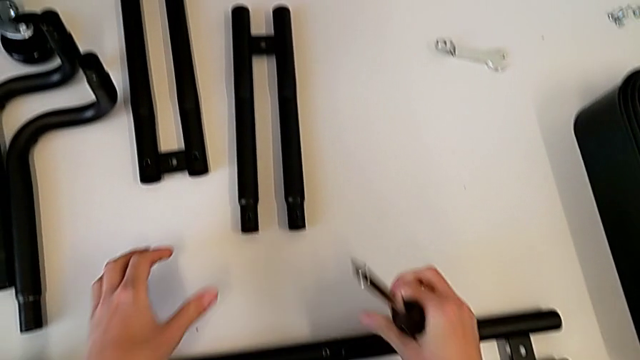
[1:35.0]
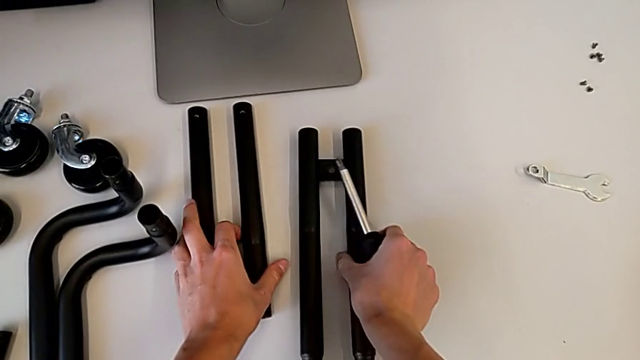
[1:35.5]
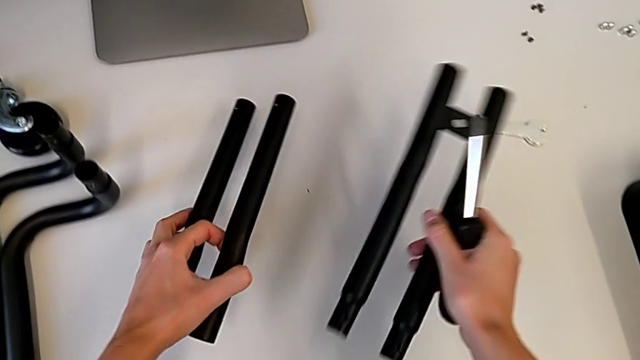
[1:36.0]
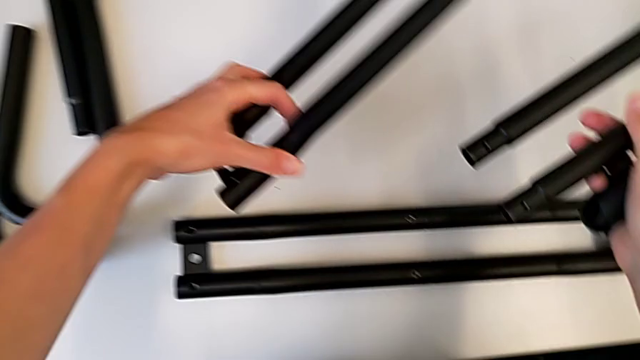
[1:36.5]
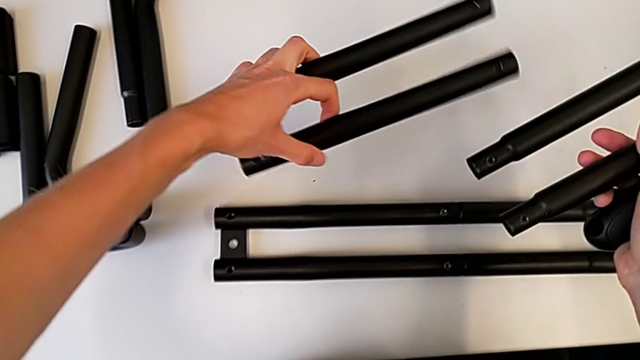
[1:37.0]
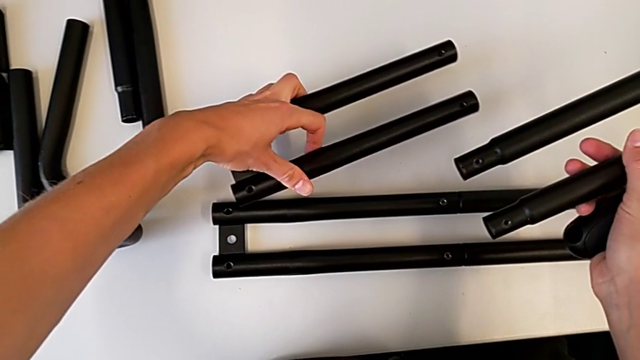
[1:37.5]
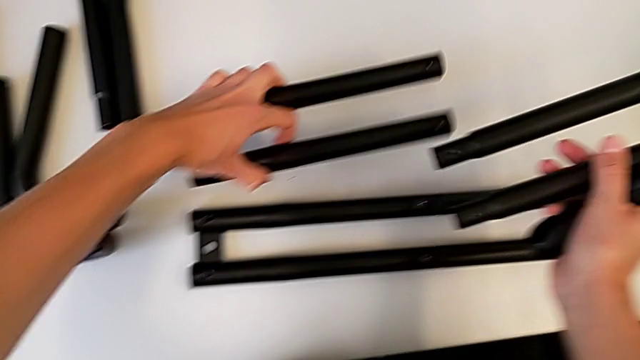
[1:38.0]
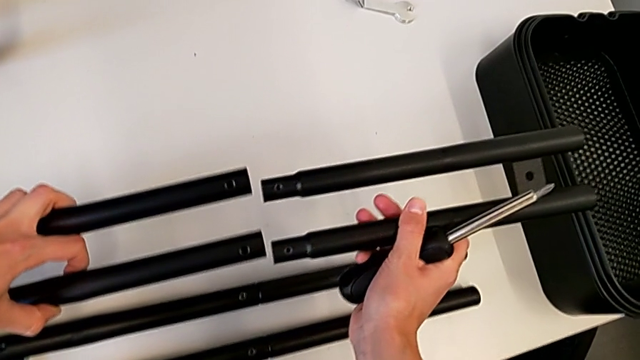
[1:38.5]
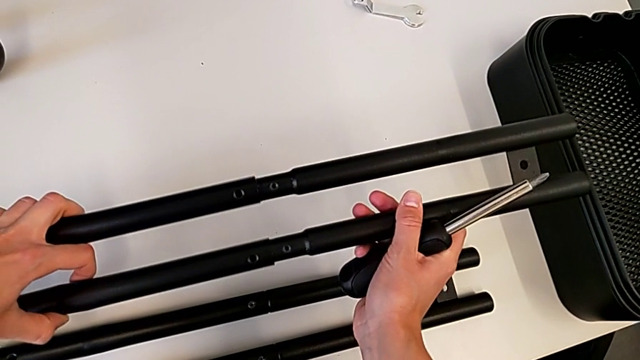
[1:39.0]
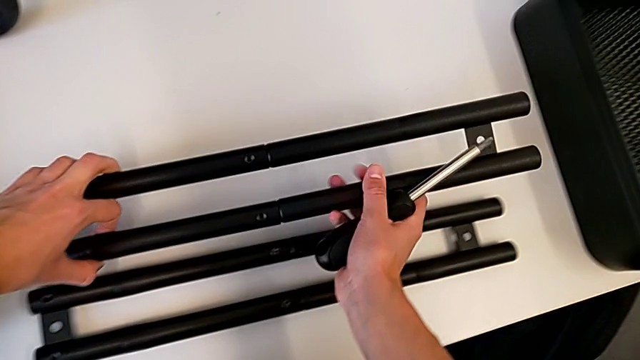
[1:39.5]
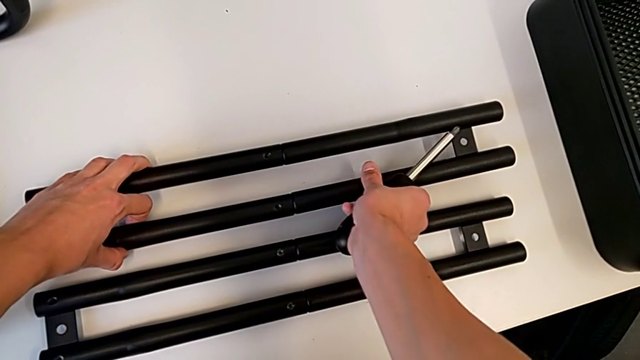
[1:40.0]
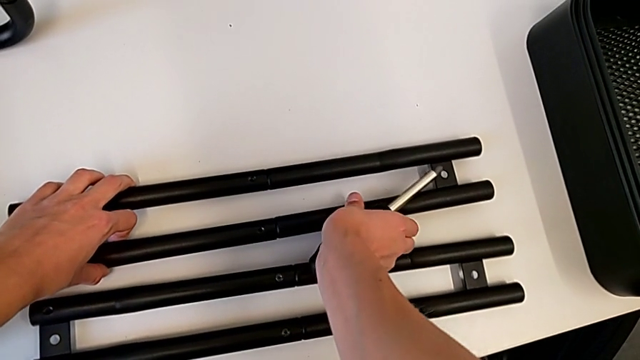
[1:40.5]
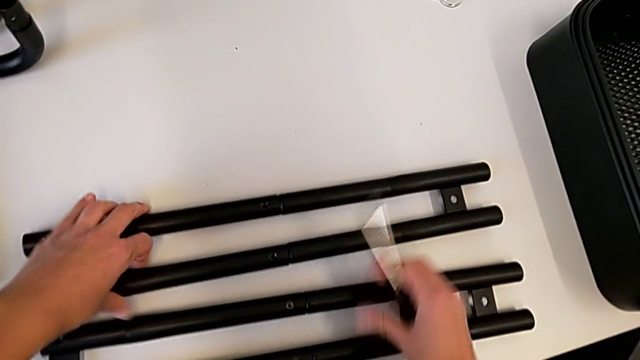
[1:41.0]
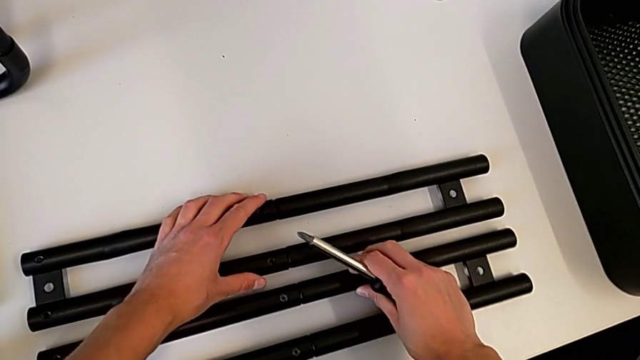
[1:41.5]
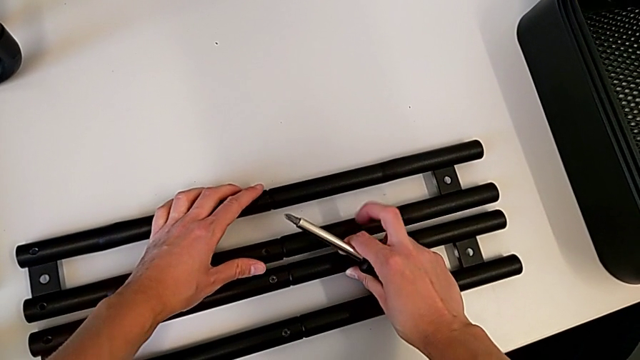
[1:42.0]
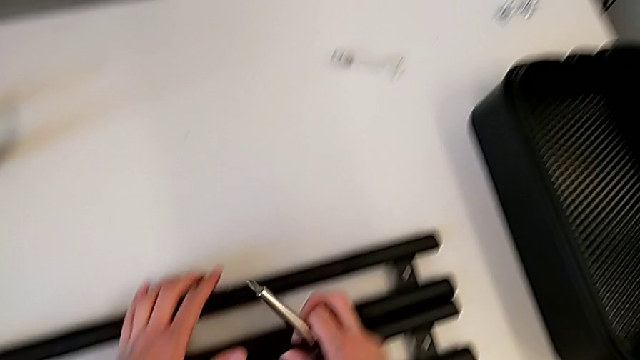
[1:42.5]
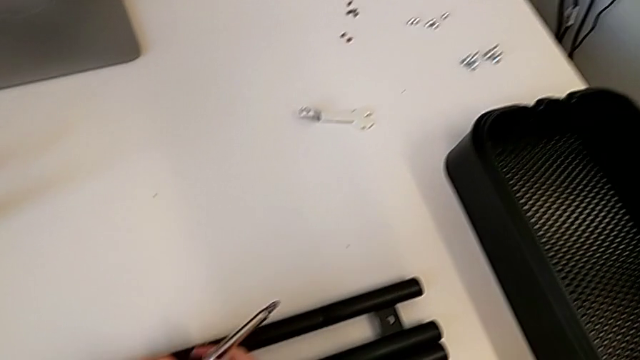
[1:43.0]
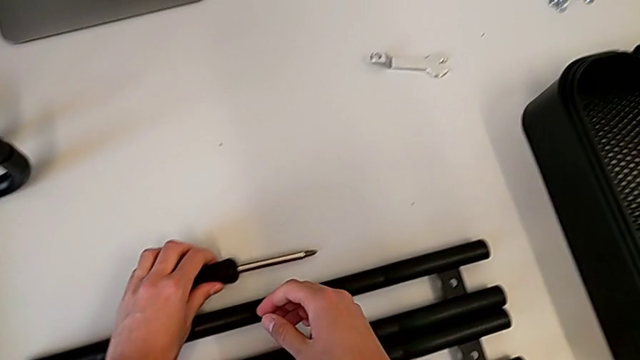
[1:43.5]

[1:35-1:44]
The camera wearer assembles the second bar leg. They grab the second leg, assemble it, place it and place the screwdriver.

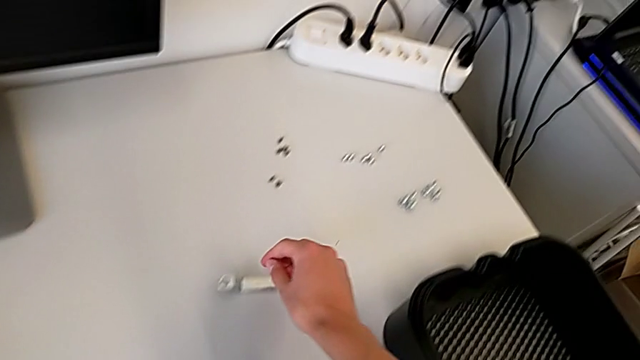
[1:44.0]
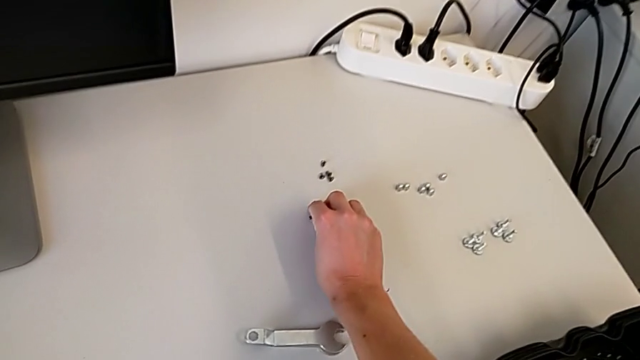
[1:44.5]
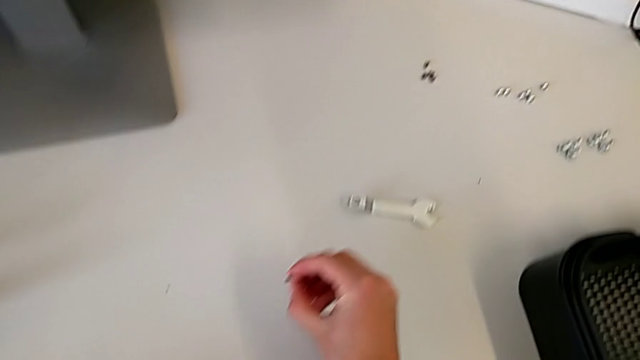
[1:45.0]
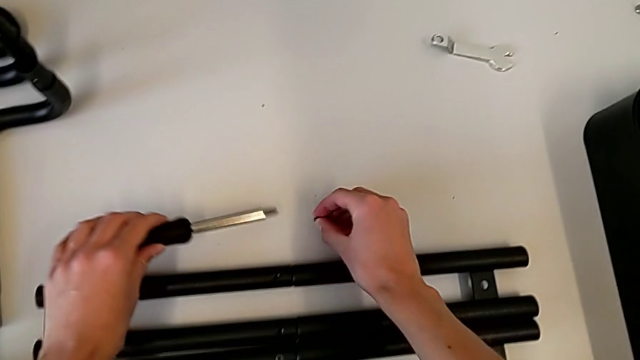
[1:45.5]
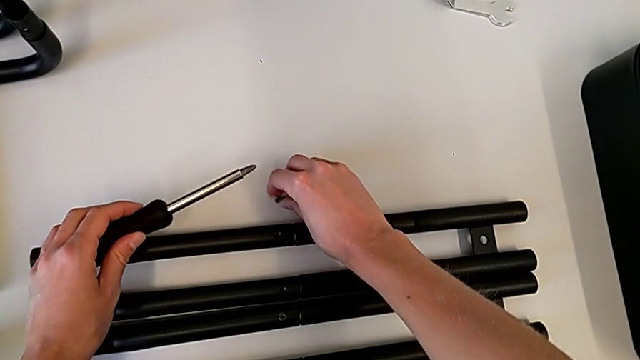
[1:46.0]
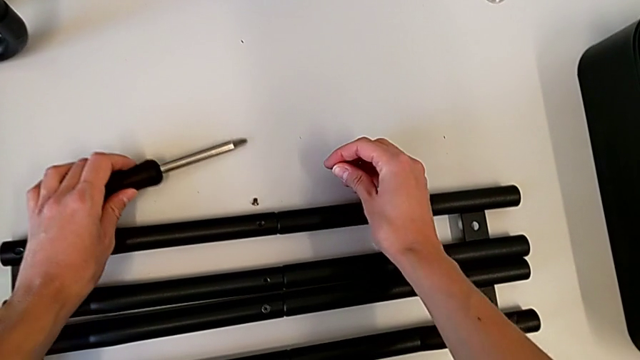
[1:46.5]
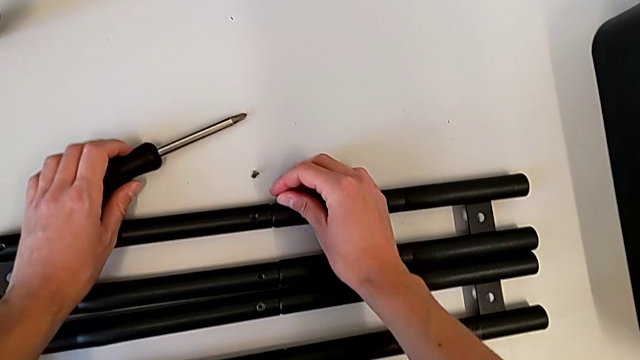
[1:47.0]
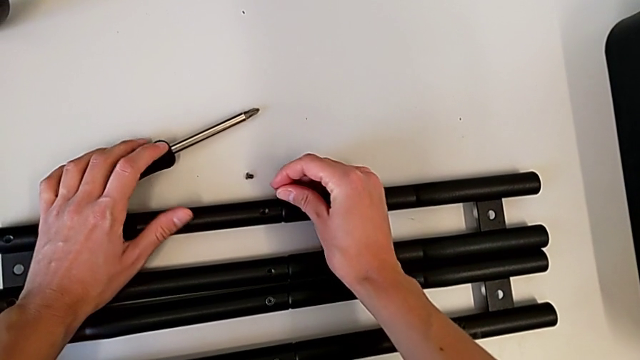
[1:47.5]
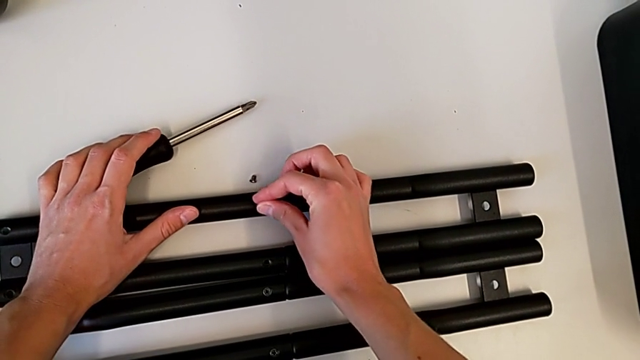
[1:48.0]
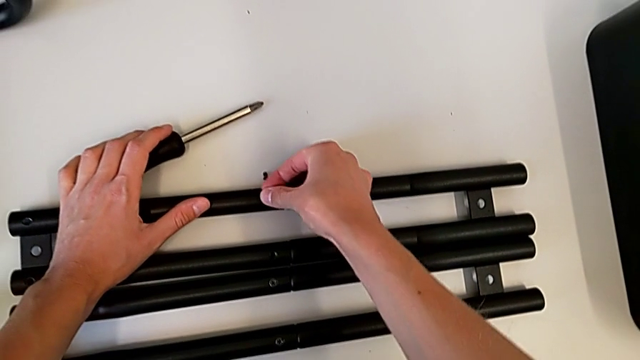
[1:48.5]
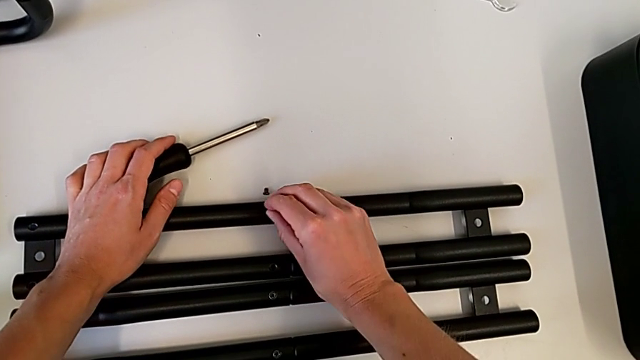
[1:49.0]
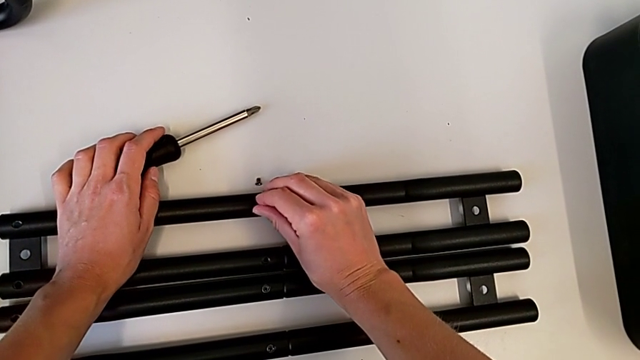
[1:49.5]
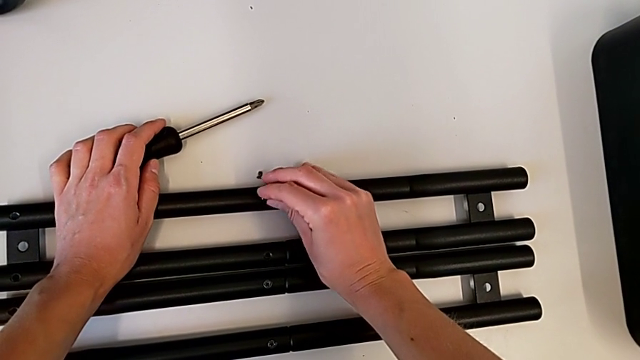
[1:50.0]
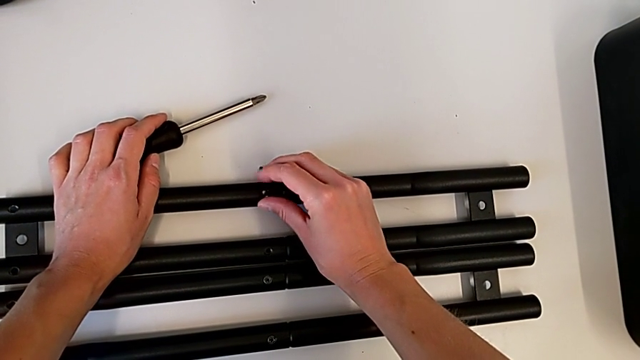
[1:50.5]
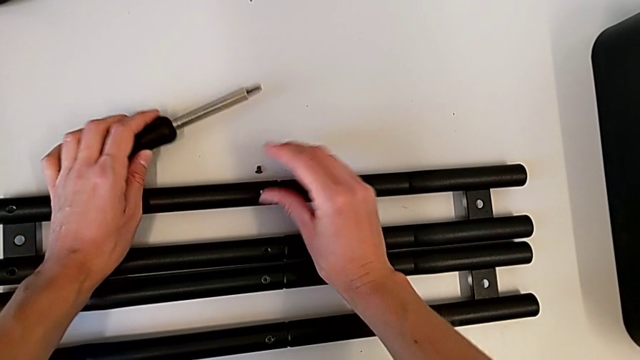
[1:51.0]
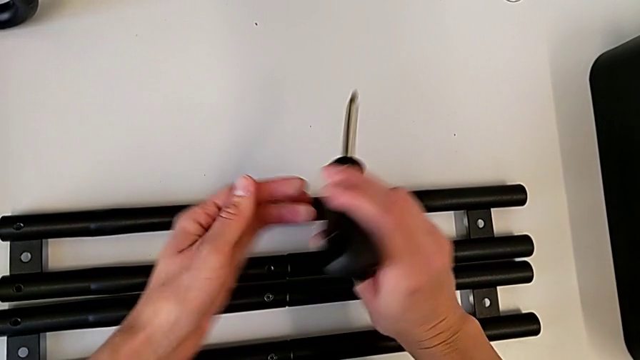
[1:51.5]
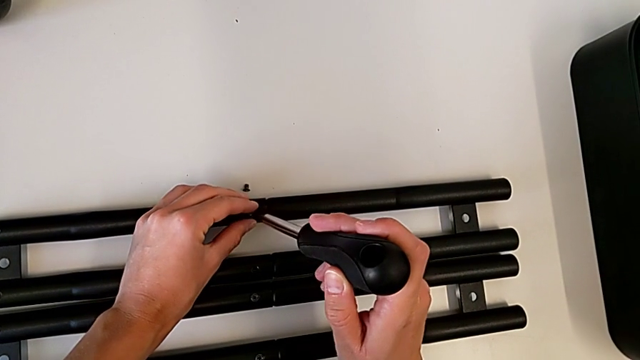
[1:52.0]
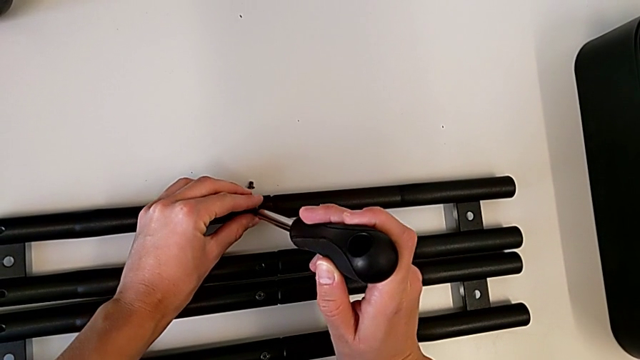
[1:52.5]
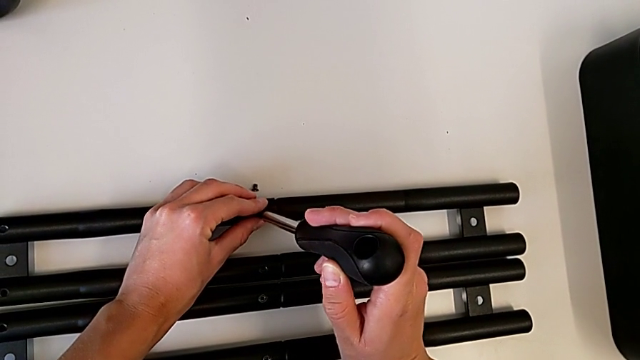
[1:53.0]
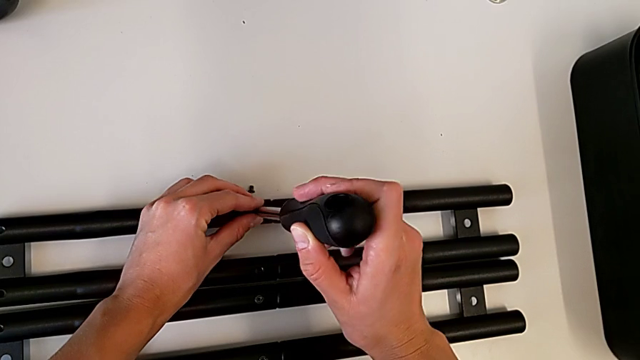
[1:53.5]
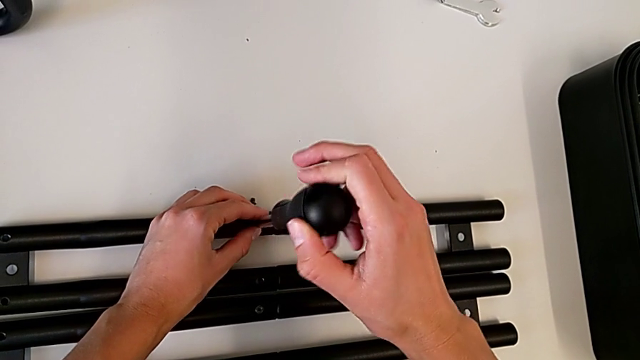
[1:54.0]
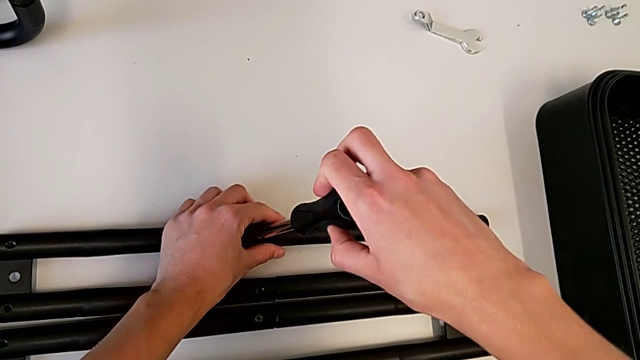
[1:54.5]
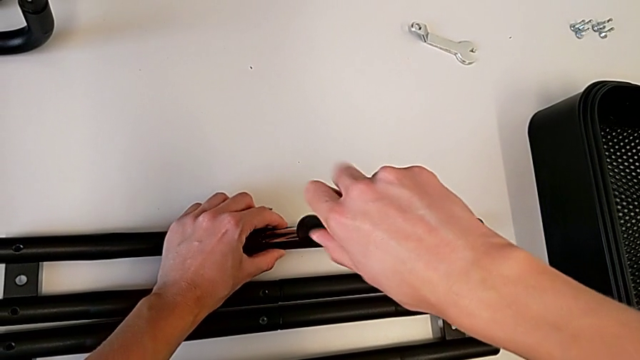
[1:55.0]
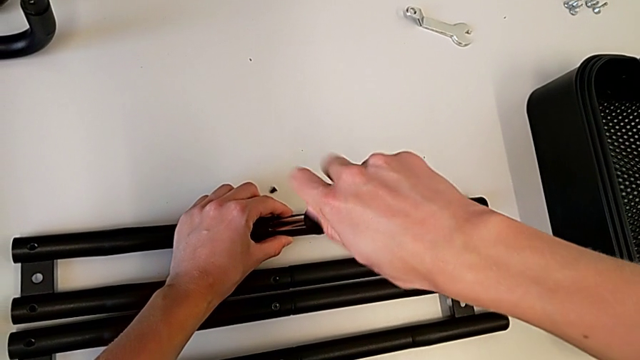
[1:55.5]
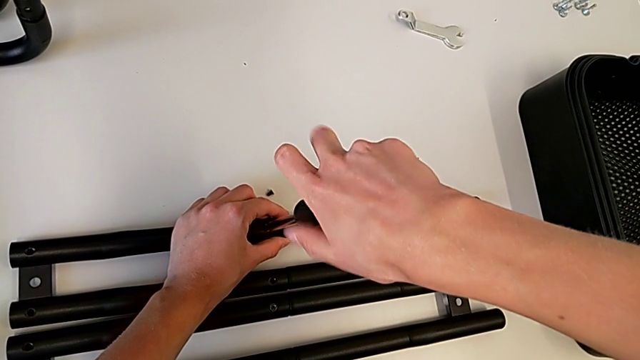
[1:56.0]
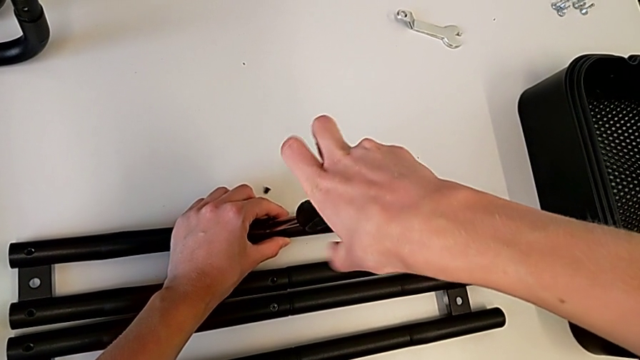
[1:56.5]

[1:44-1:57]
The camera wearer is screwing a screw onto a bar leg. They grab the screw, grab the screwdriver, place the screw, place the screwdriver, insert the screw, insert the screwdriver and begin to screw the screw.
